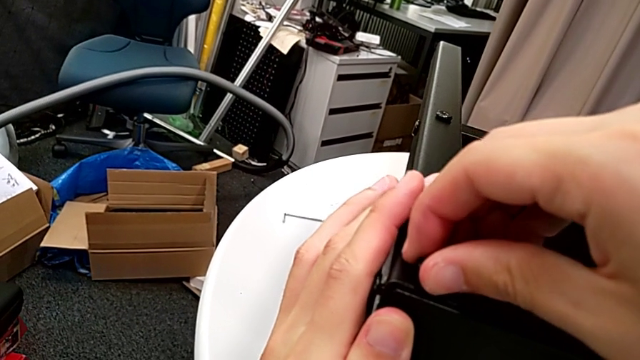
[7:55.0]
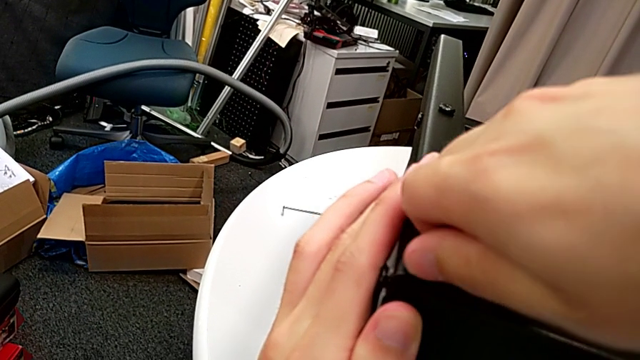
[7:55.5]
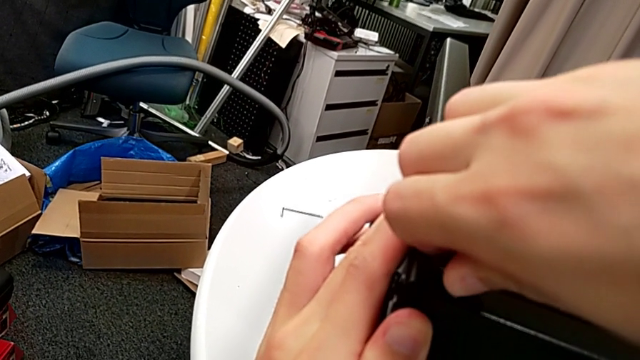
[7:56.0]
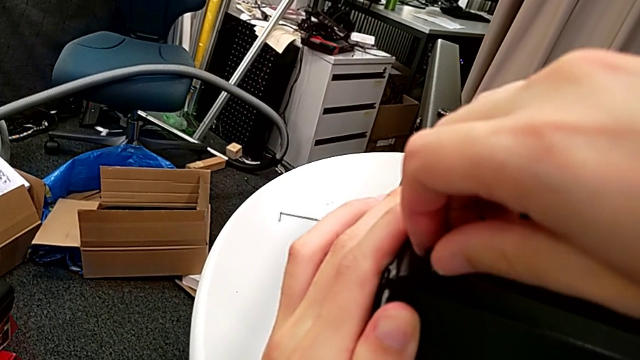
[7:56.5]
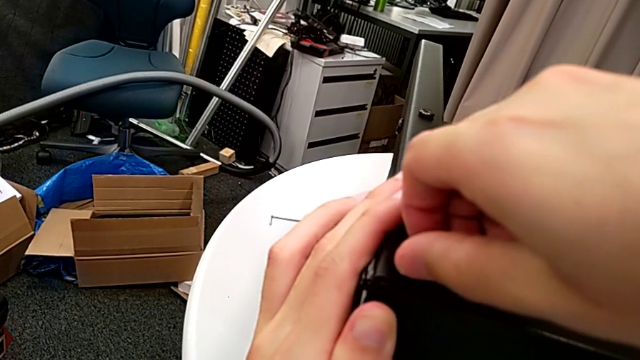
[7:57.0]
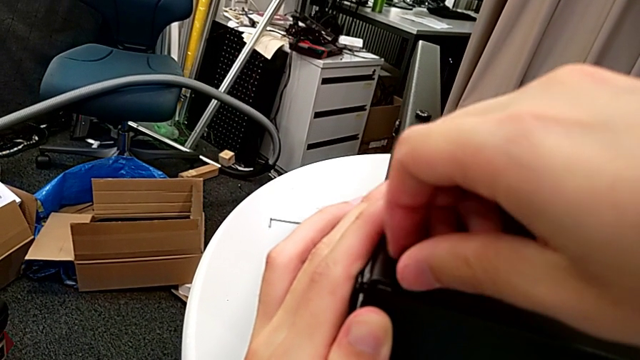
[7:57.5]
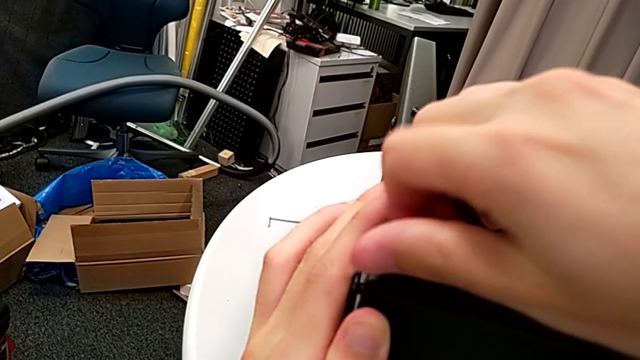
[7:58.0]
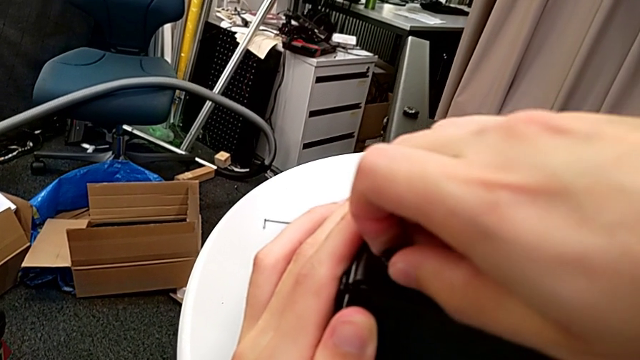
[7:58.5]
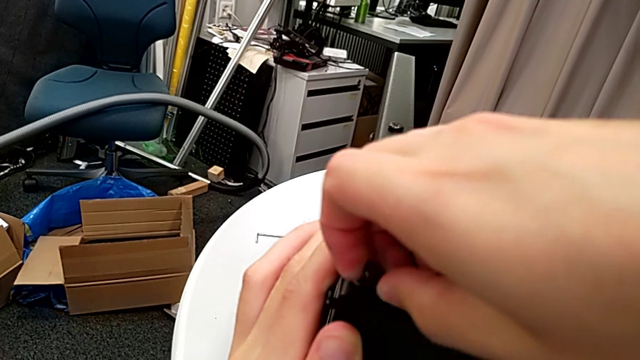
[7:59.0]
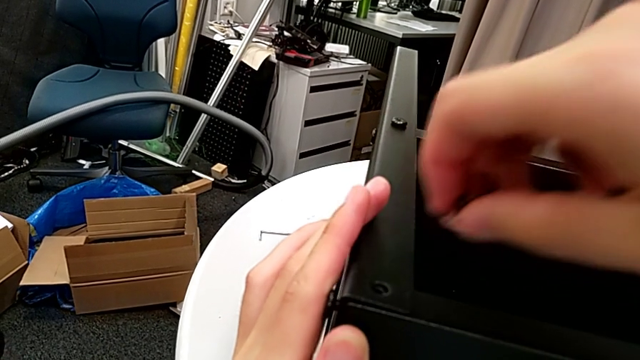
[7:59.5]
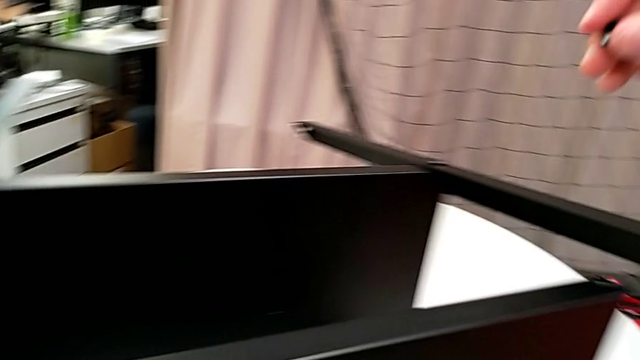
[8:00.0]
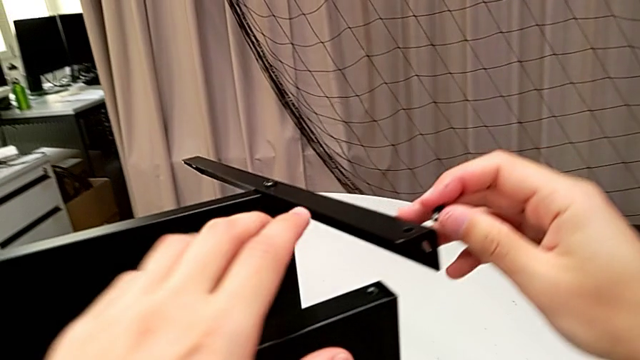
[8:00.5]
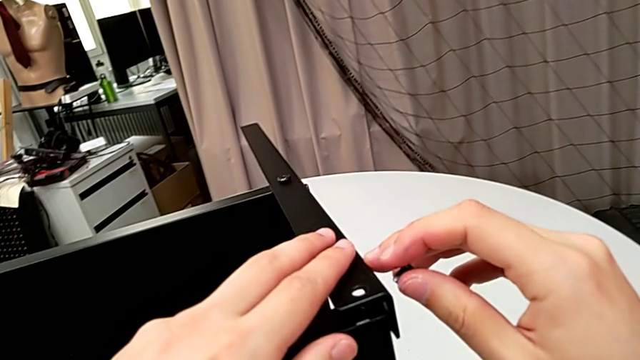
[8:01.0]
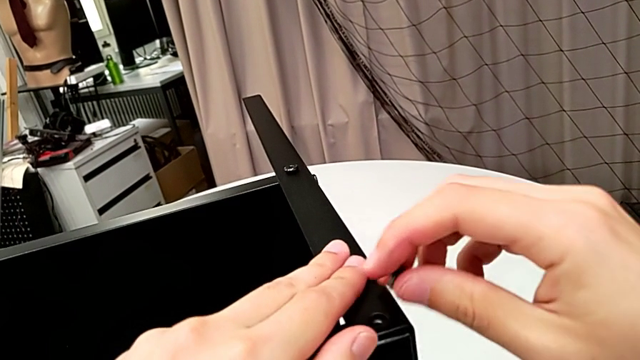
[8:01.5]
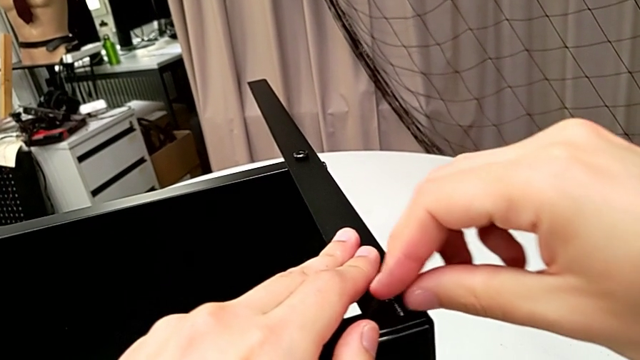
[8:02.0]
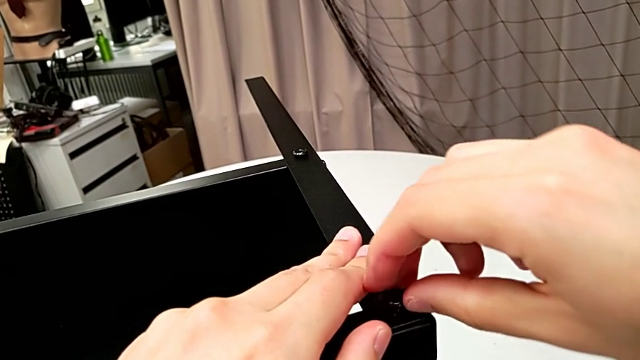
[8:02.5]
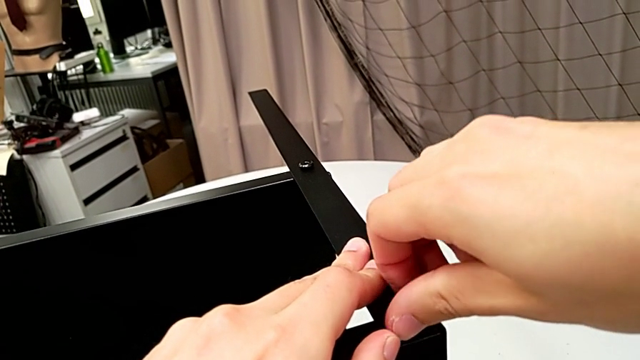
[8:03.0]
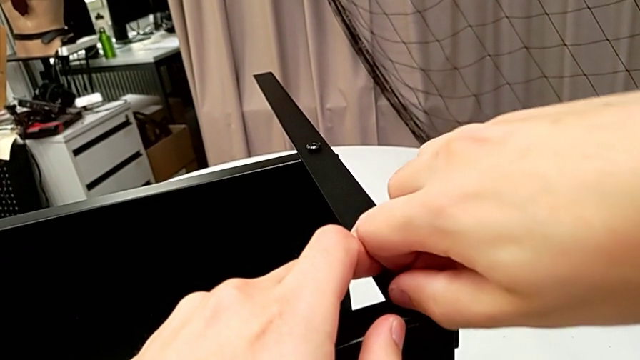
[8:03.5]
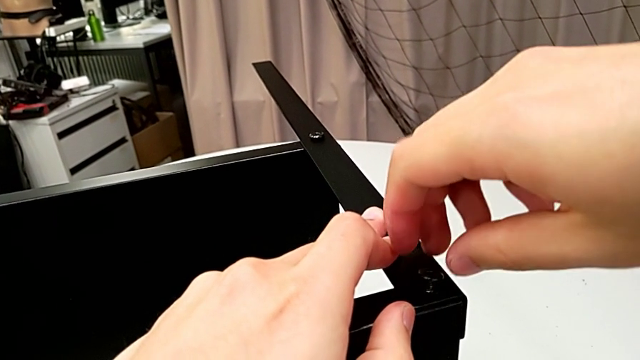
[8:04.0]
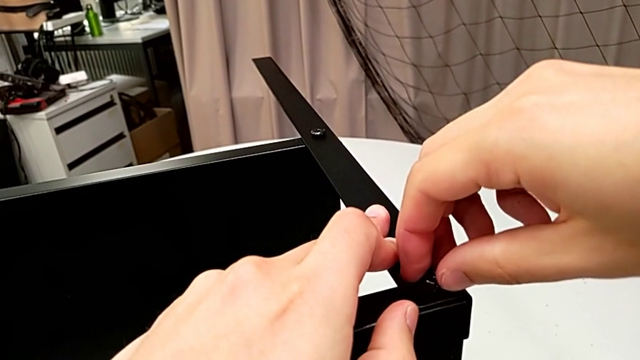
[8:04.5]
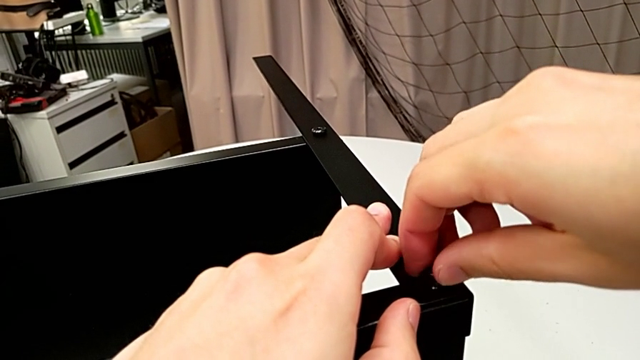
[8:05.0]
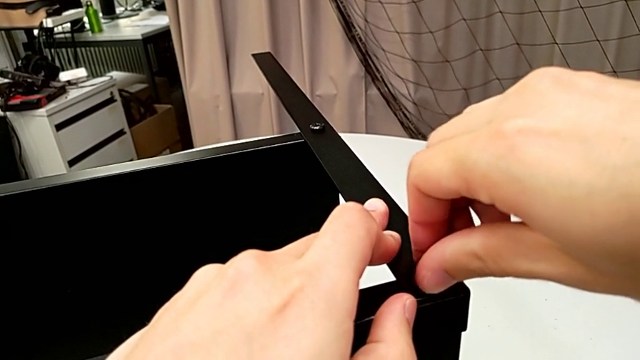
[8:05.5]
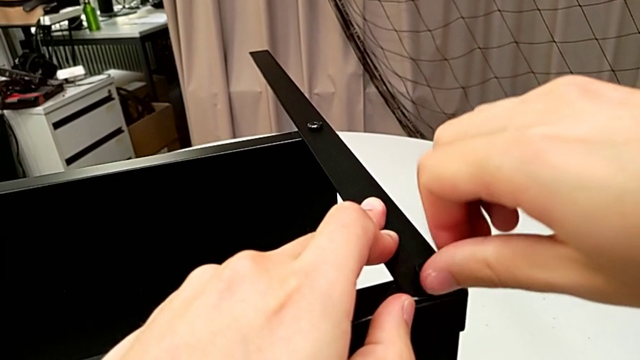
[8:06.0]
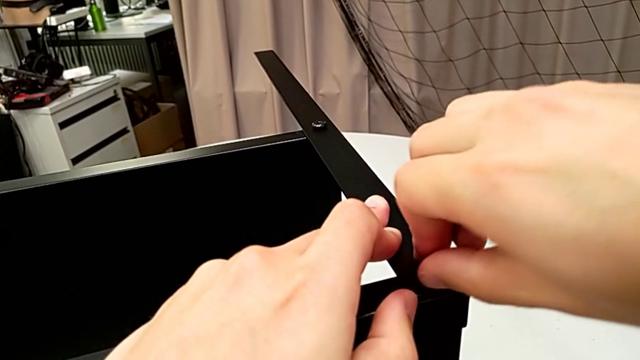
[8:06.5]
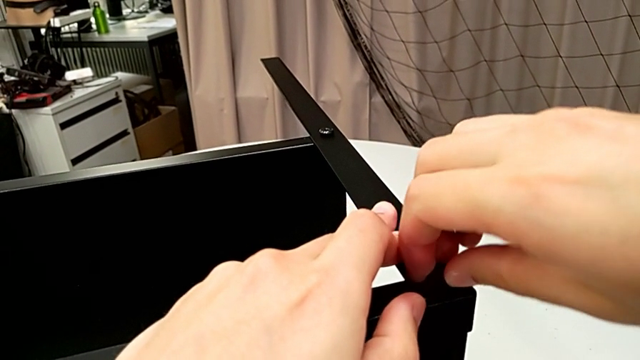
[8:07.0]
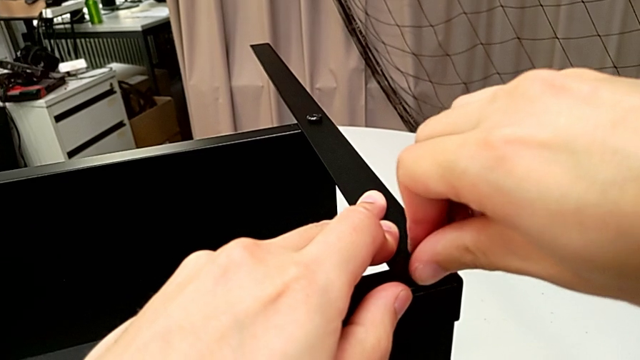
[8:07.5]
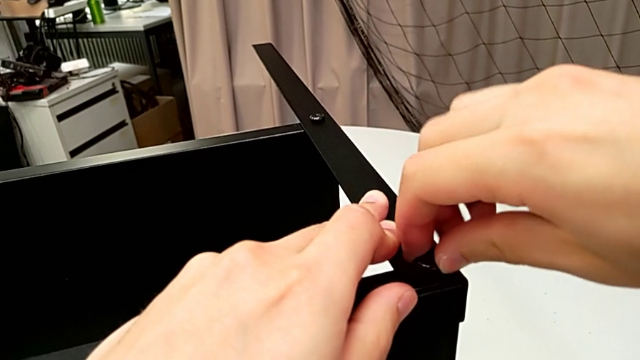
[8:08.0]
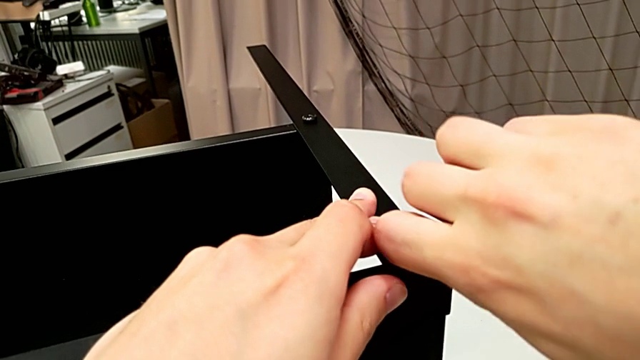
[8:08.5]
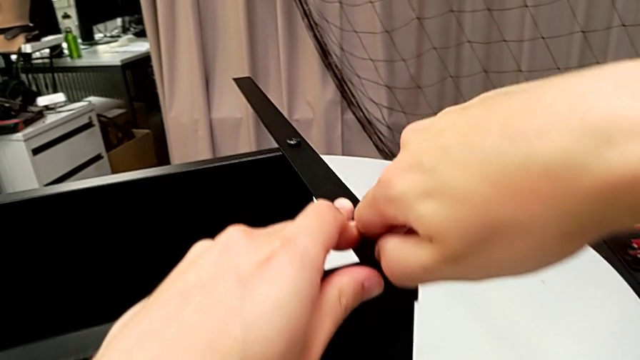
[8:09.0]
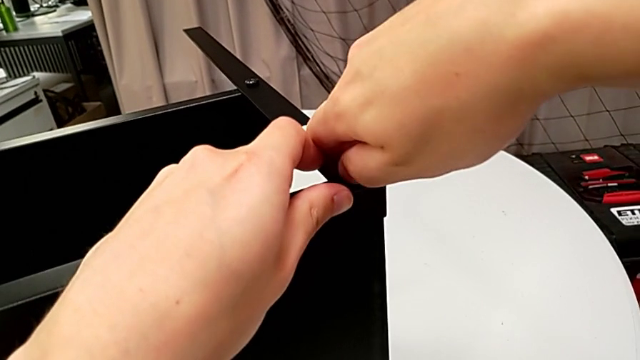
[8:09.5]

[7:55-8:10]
The camera wearer is screwing the other screws tight. They keep wrongly unscrewing the hex socket head, withdraw it, align the leg, insert the hex socket head and screw it.

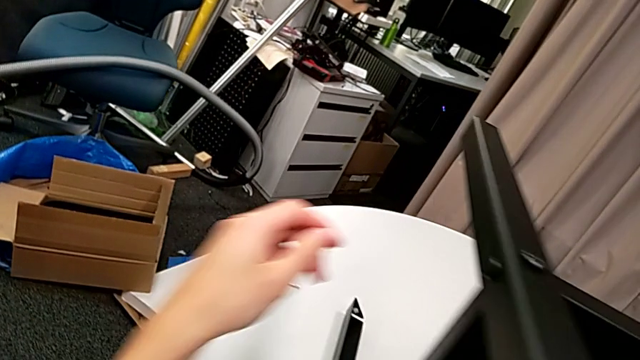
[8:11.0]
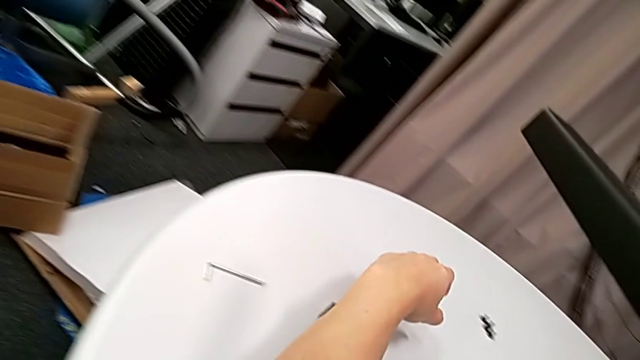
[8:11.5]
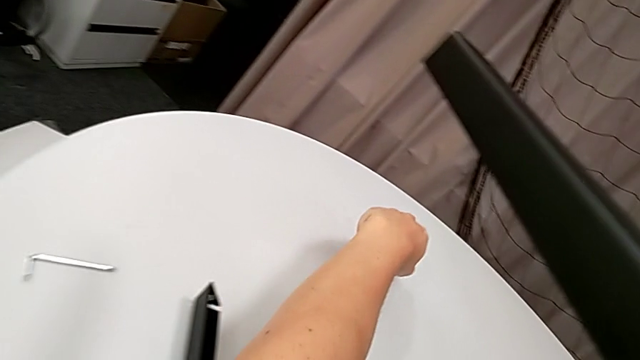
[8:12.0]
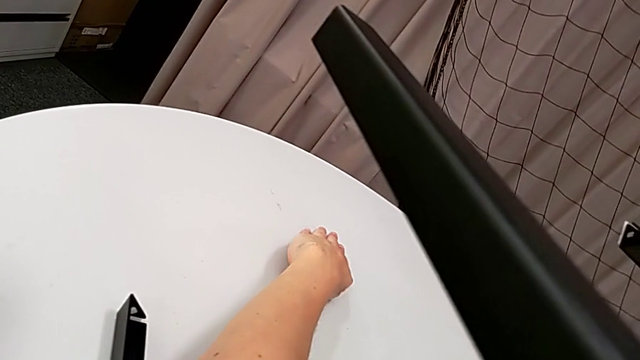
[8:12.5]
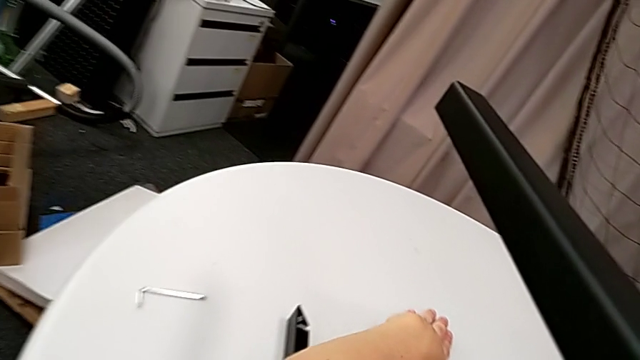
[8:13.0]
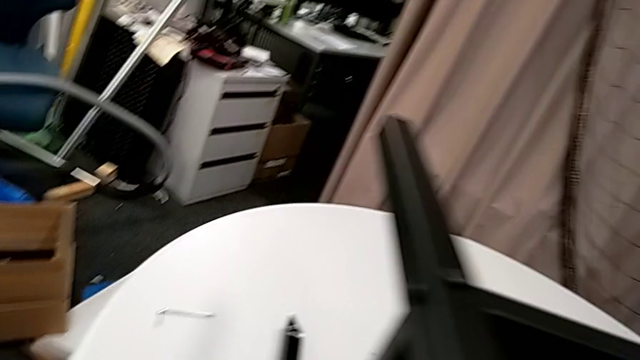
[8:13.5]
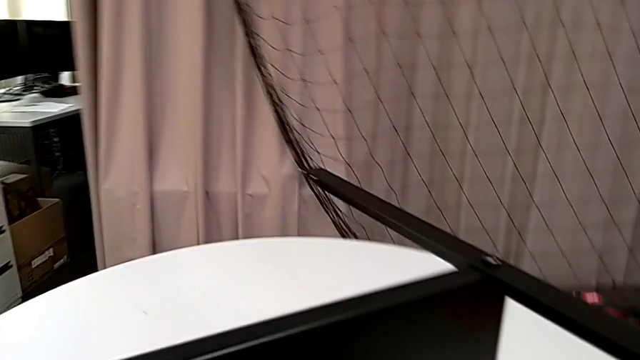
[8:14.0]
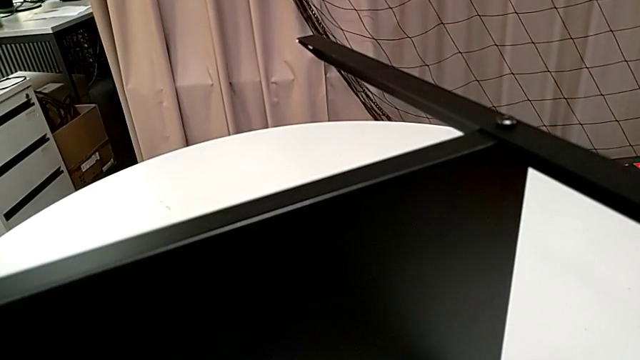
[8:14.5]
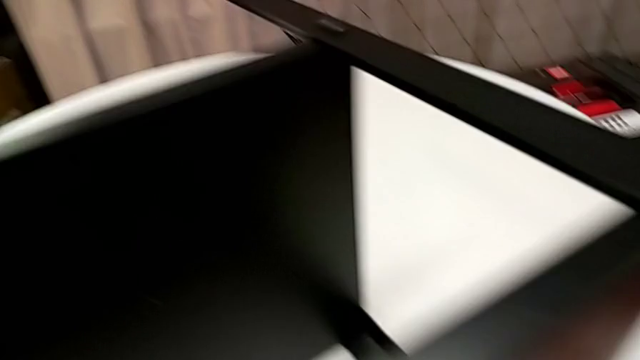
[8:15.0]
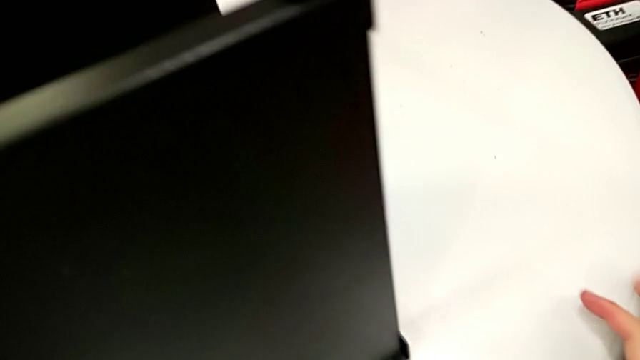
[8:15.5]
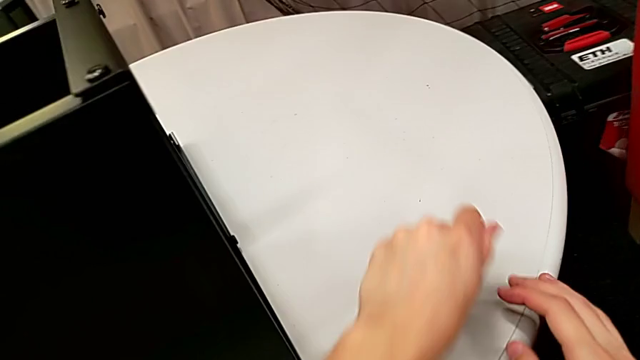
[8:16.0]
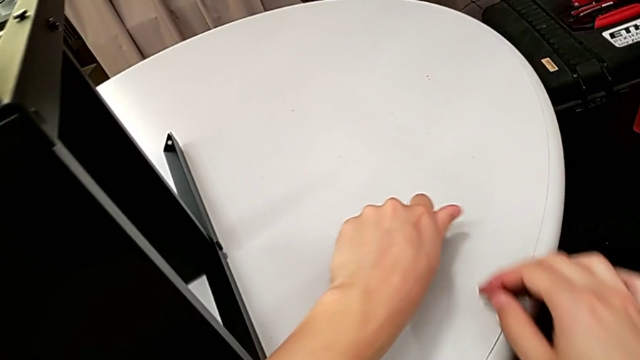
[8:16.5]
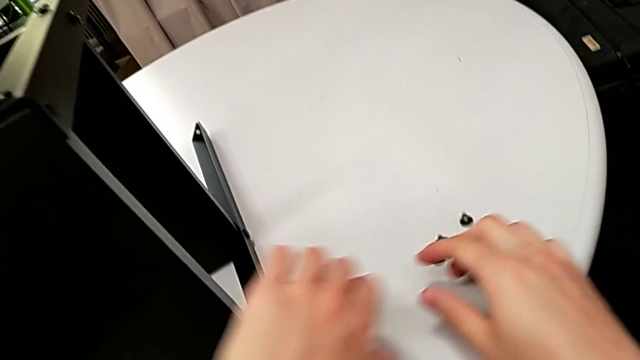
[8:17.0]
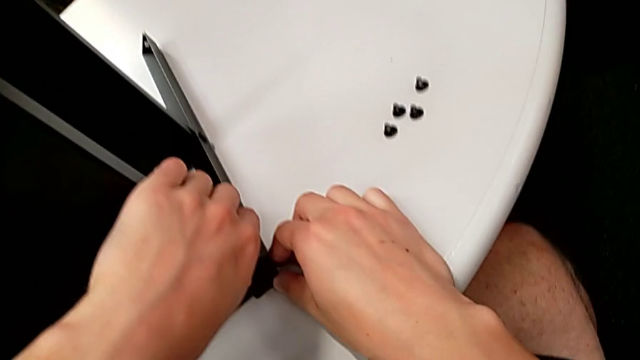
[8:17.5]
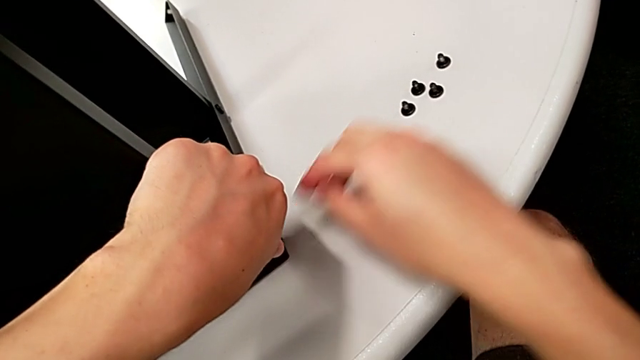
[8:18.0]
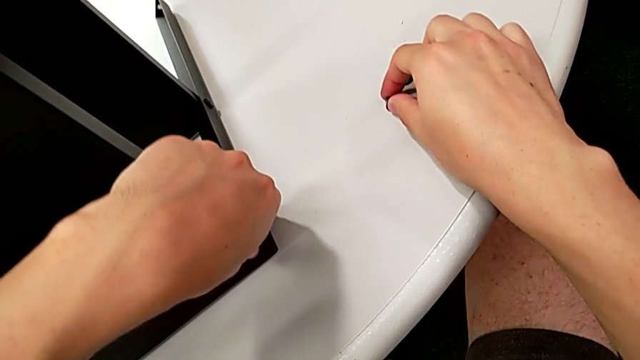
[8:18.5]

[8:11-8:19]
The camera wearer is placing screws on the remaining legs for the top part of the nightstand. They align the hex socket head, grab it, place it, align the tray with the left hand and grab the hex socket head with the right hand.
